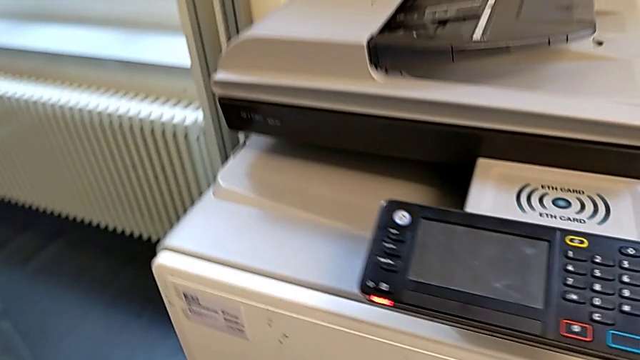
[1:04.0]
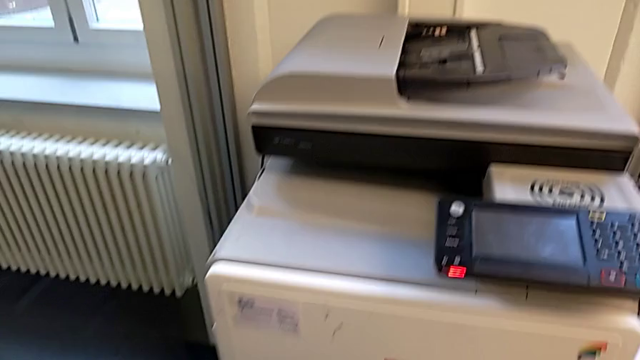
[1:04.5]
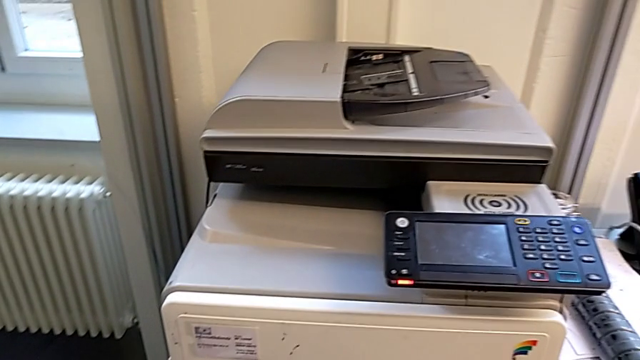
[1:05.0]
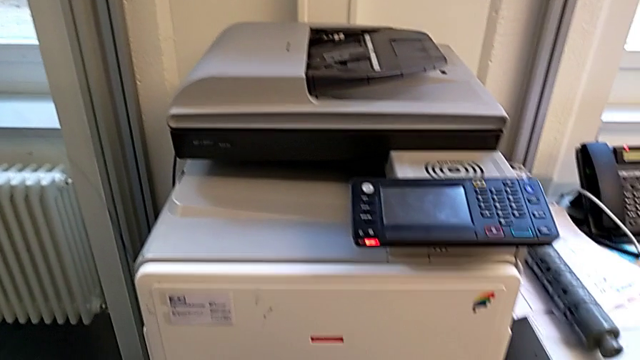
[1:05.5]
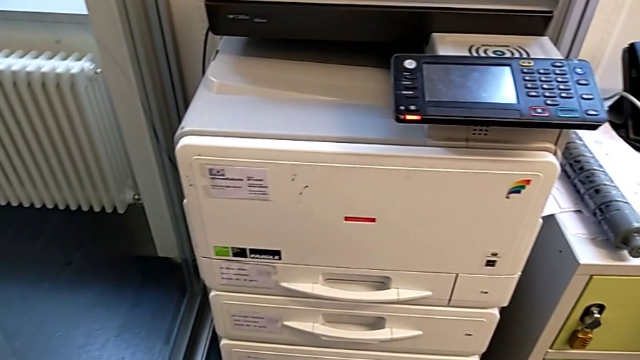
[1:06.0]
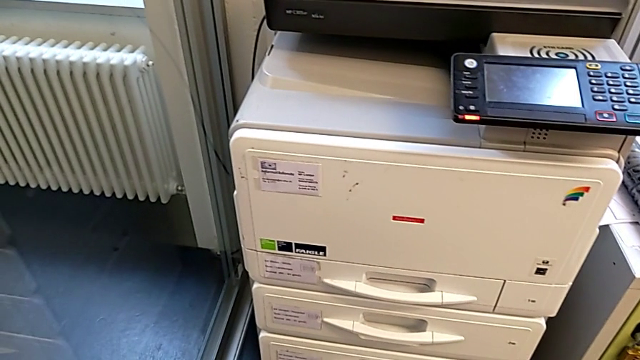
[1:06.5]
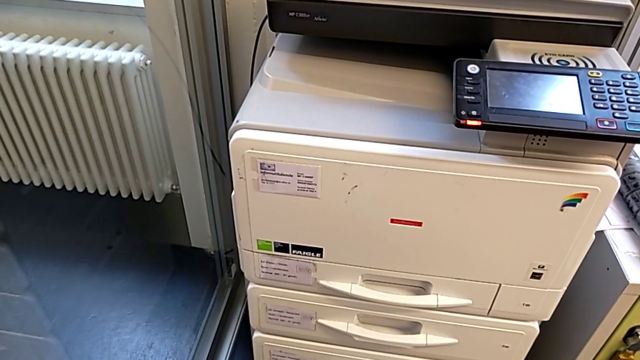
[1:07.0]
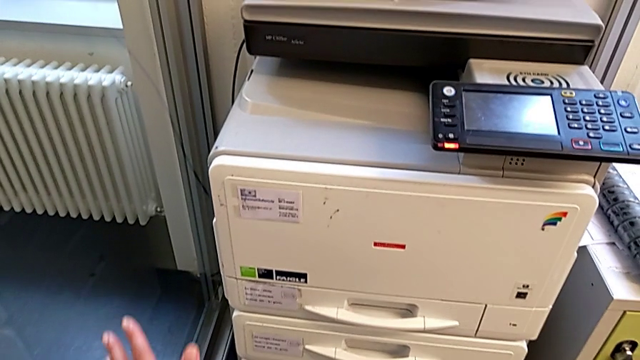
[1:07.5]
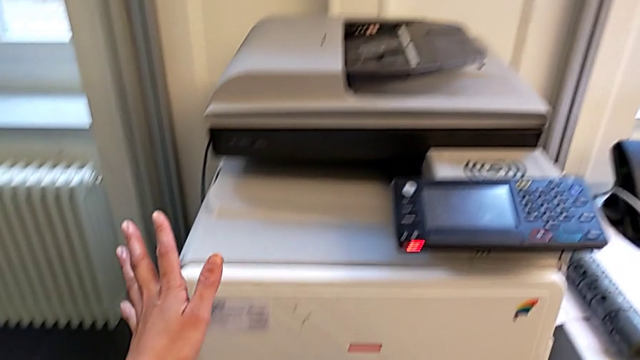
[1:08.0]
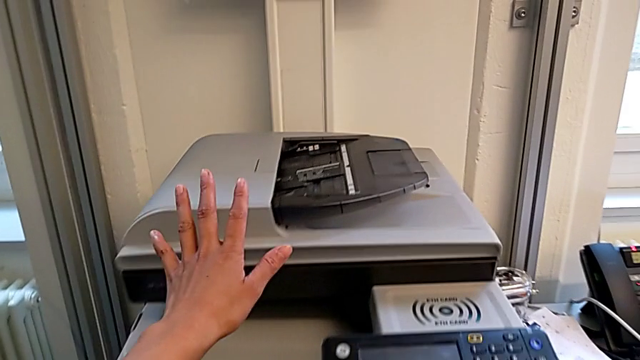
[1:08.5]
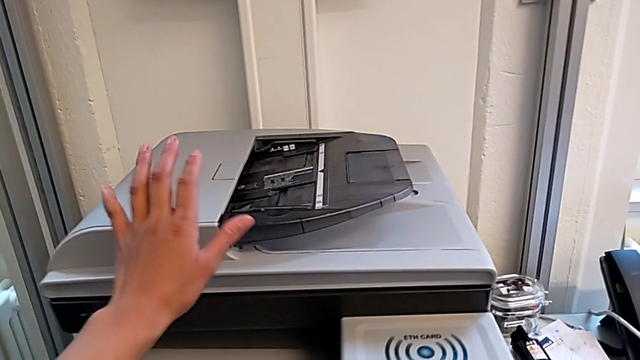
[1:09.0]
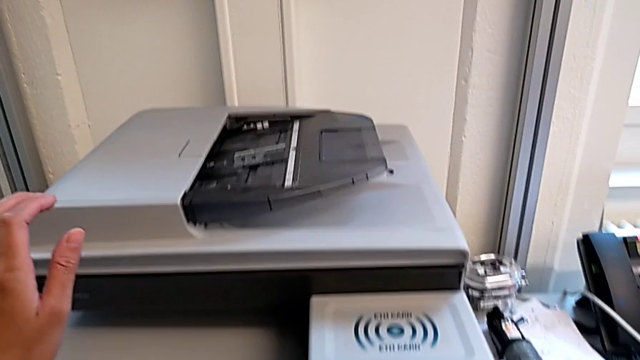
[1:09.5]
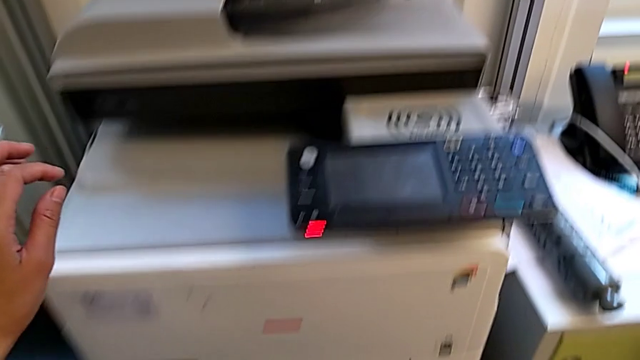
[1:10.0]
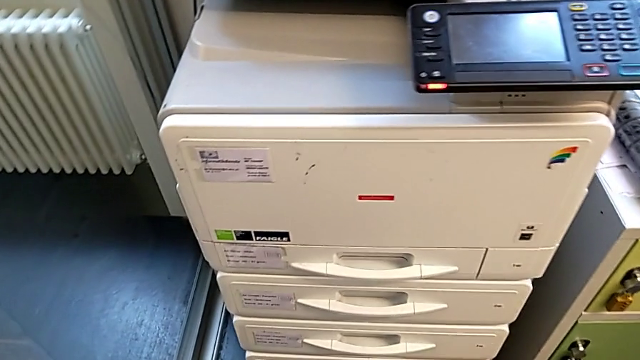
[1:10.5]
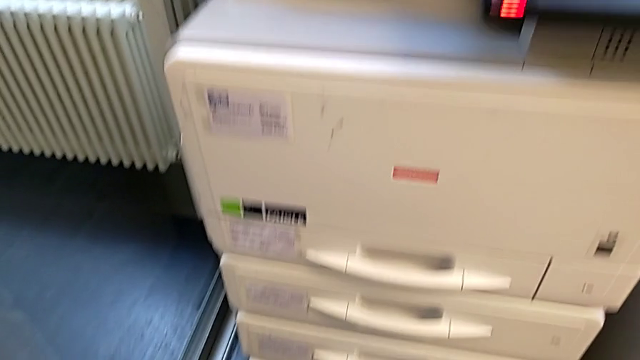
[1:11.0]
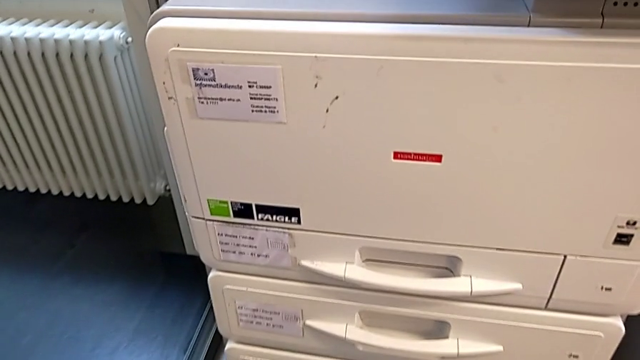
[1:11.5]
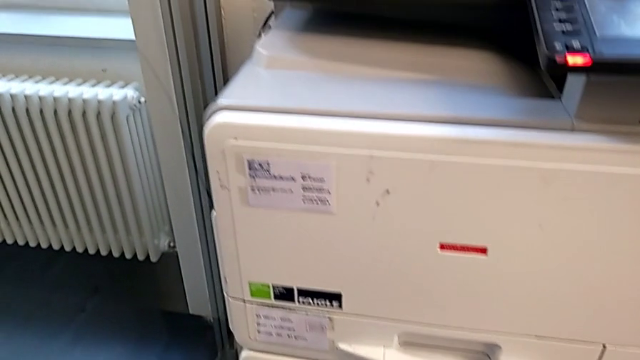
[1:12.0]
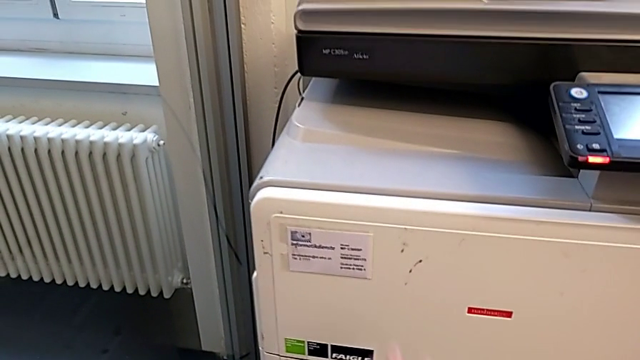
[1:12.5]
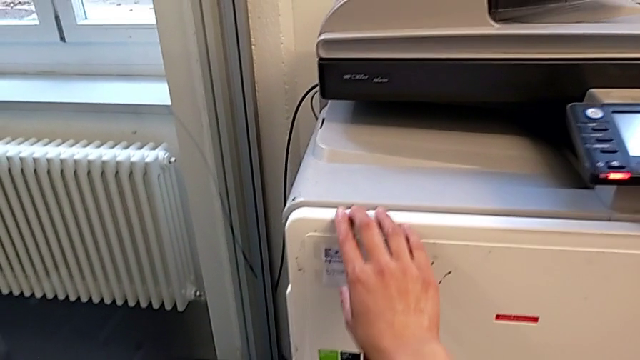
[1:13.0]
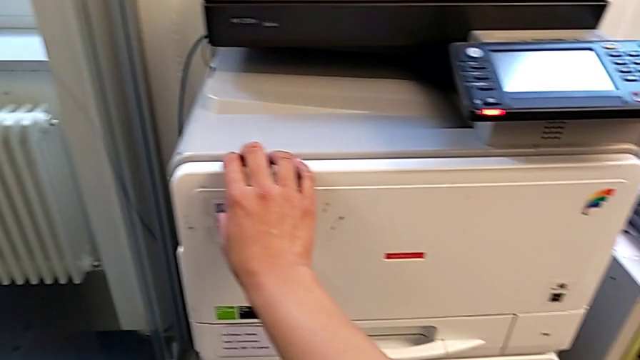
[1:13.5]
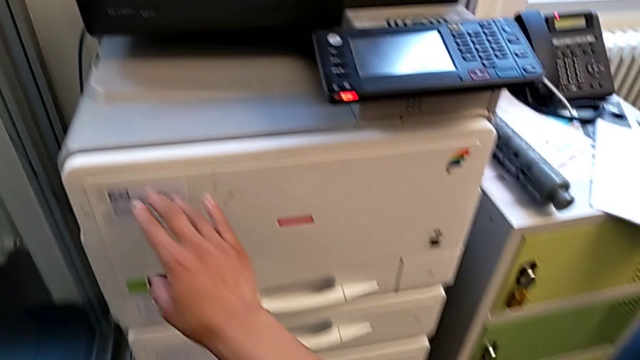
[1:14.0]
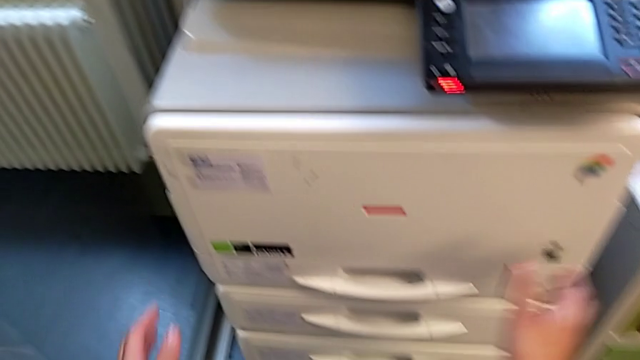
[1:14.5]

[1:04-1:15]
The camera wearer is exchanging a black ink cartridge. They wrongly approach the top printer, not finding the cartridge gate, and approach the cartridge gate.

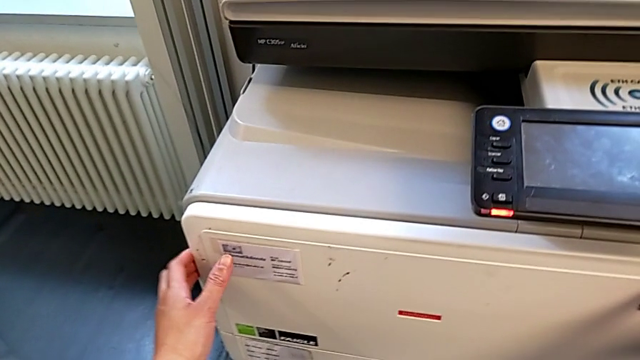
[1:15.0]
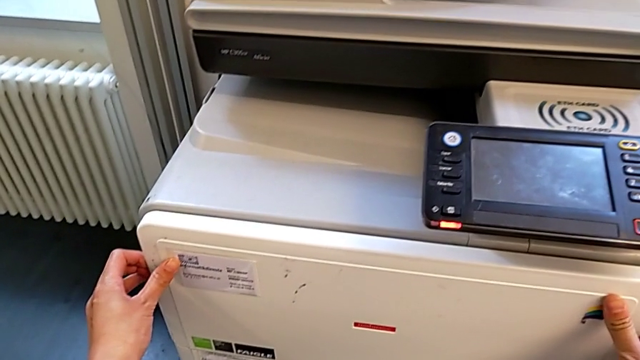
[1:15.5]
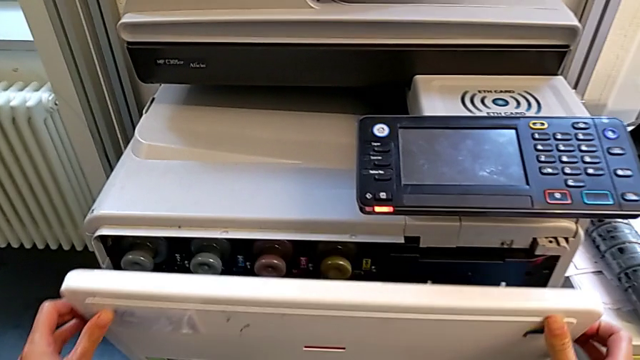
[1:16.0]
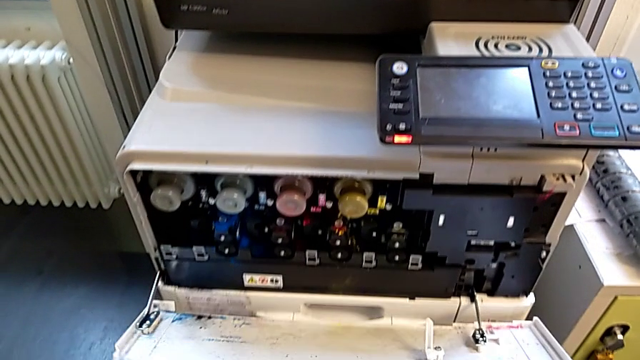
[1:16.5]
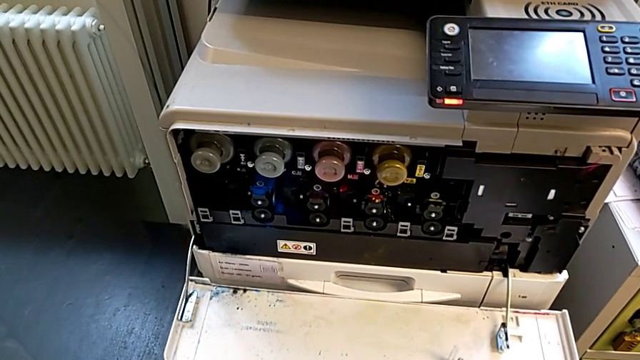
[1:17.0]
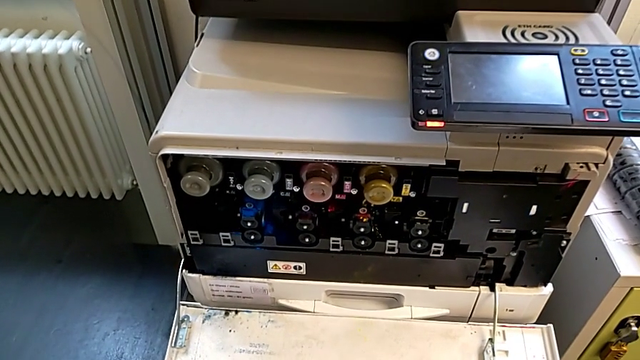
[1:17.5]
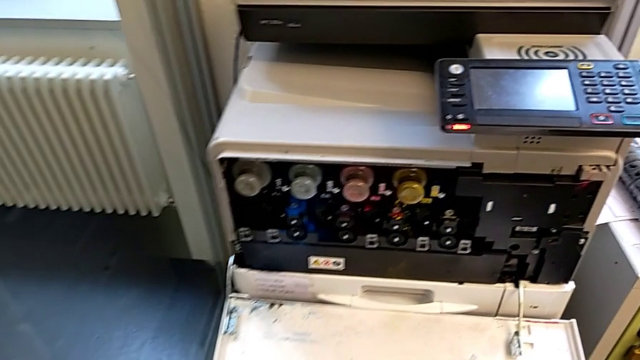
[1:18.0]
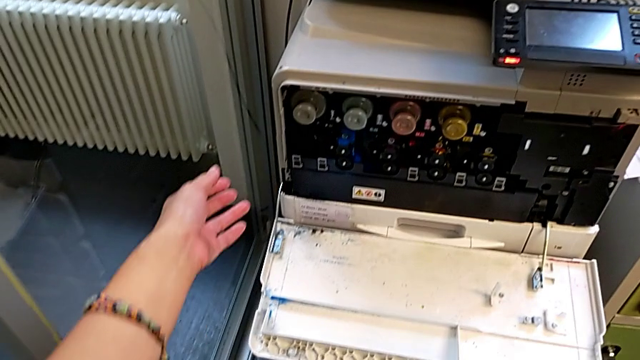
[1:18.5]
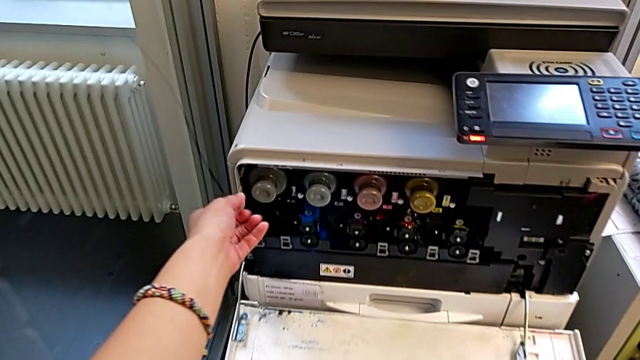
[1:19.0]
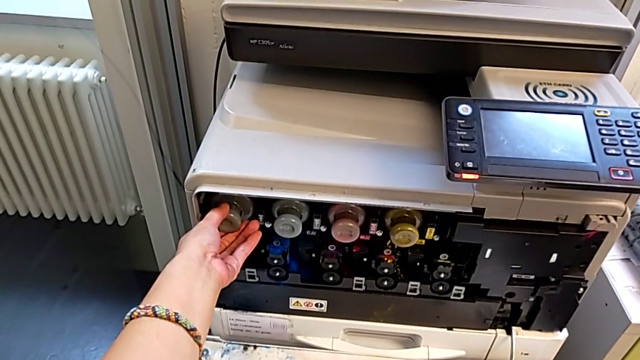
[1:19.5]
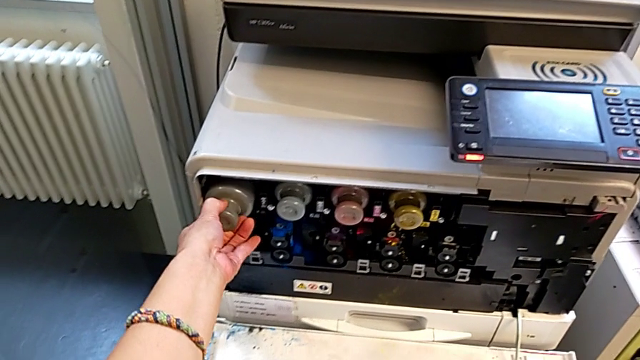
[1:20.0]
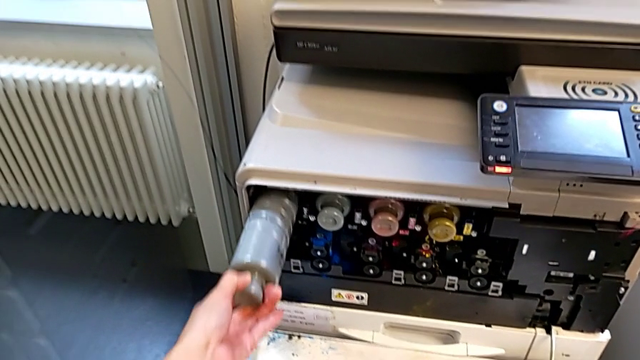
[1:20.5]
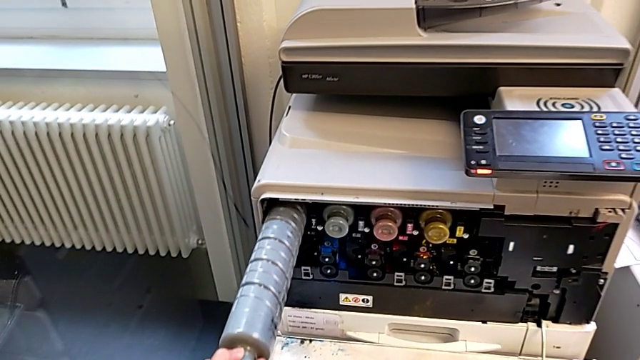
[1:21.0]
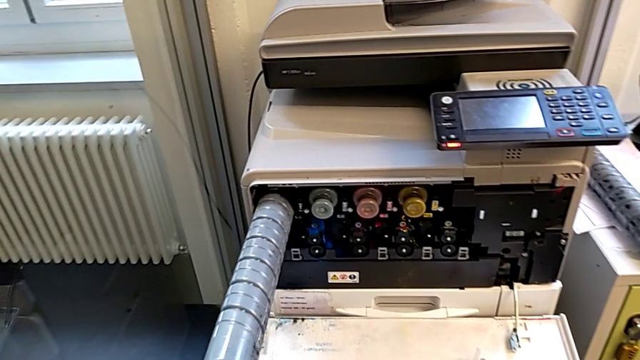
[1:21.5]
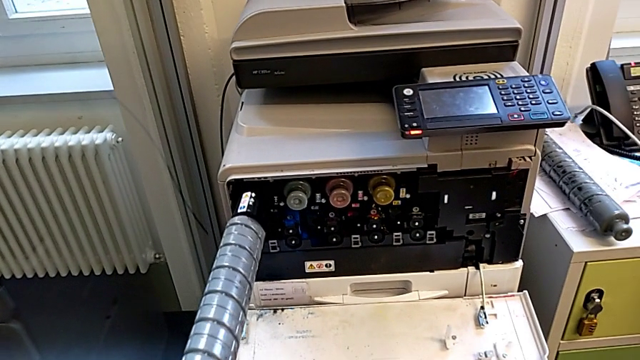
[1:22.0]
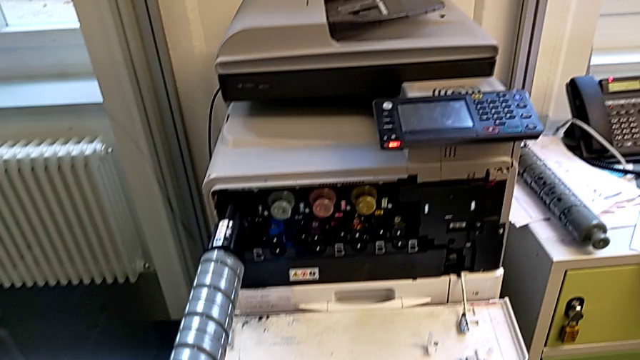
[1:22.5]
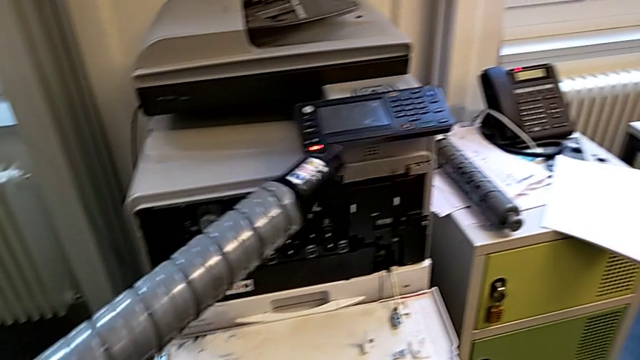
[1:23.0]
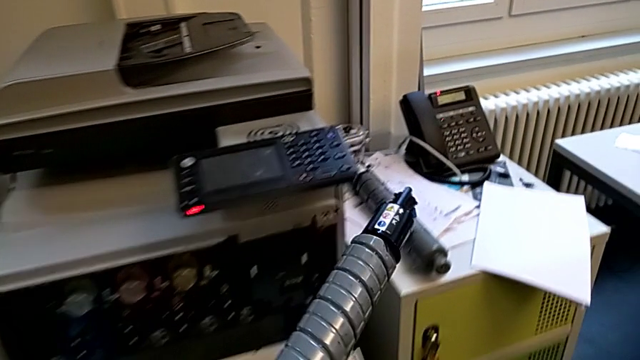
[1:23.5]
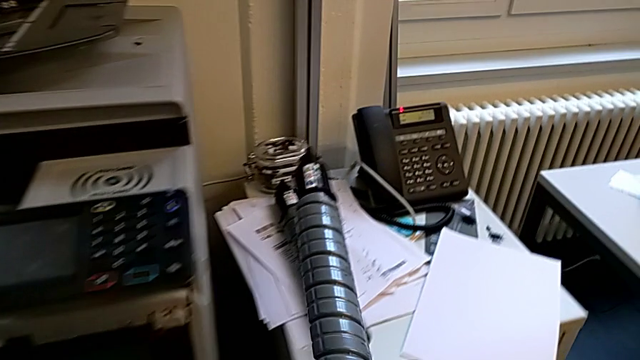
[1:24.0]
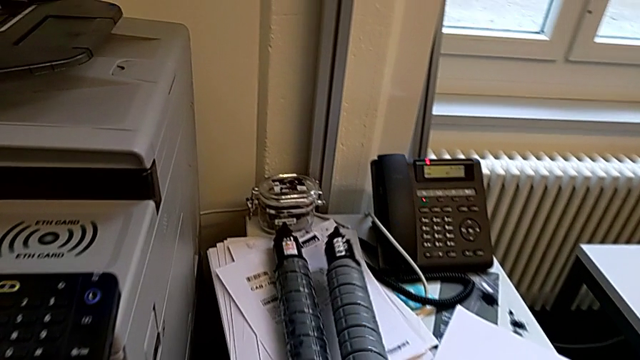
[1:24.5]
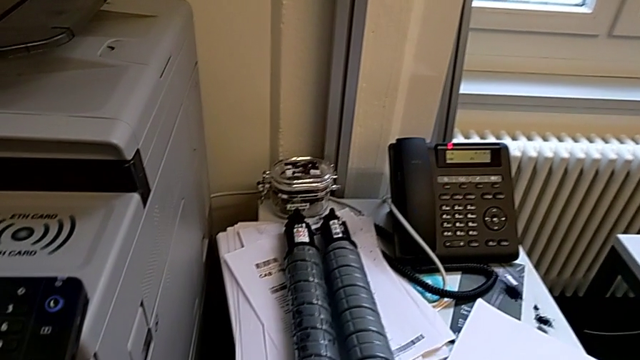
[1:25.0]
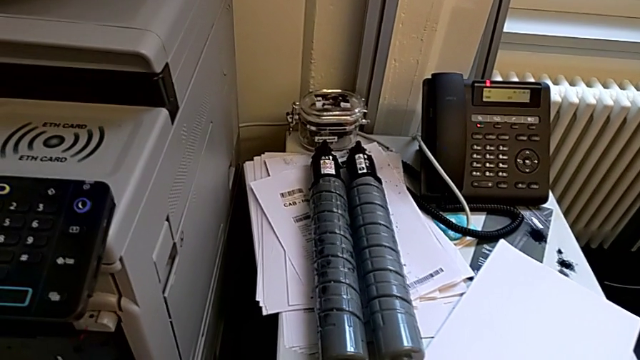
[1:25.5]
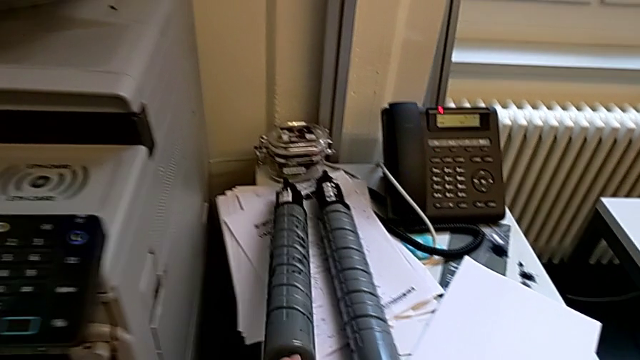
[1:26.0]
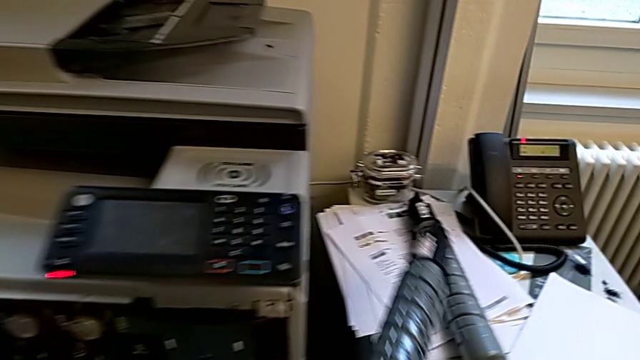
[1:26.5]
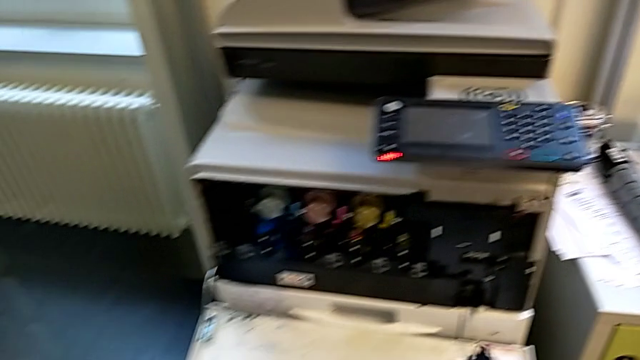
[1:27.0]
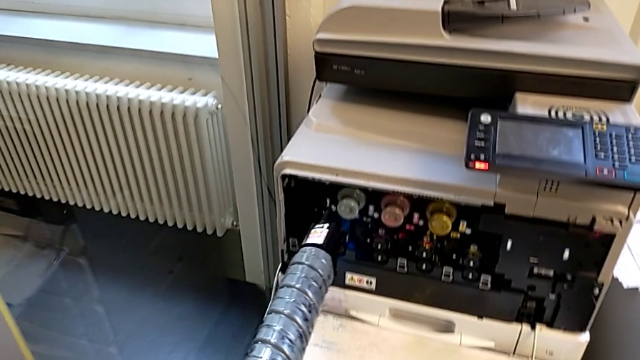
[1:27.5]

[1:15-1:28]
The camera wearer is exchanging a black ink cartridge. They open the cartridge gate, approach the old ink cartridge, grab it, pull it and place it. They grab the new ink cartridge, lift it and approach the cartridge gate.
